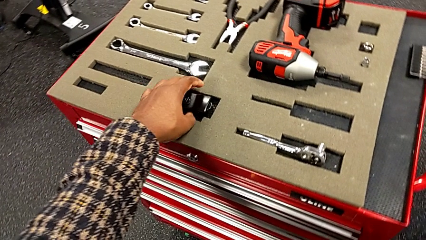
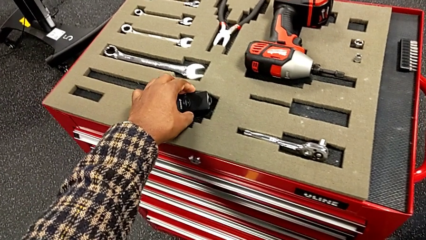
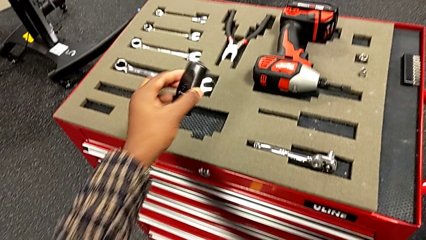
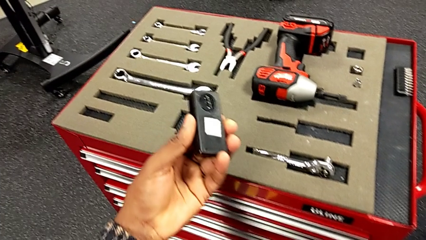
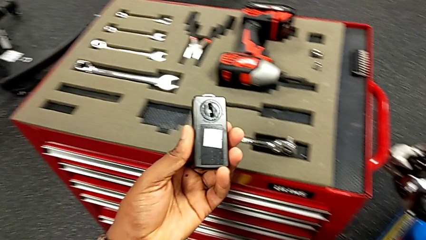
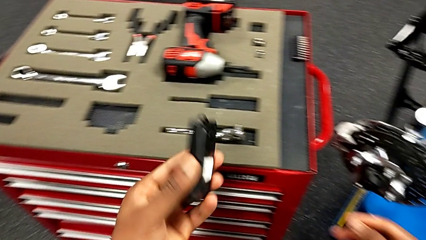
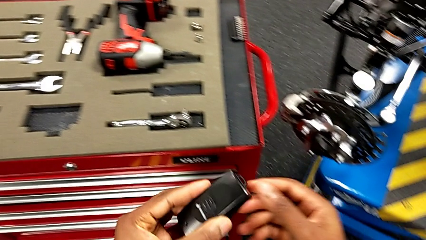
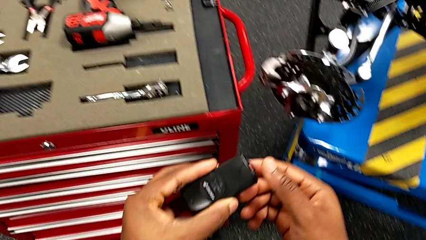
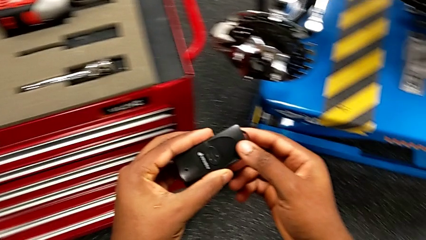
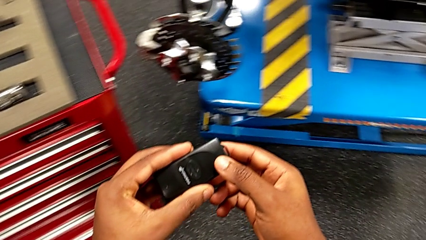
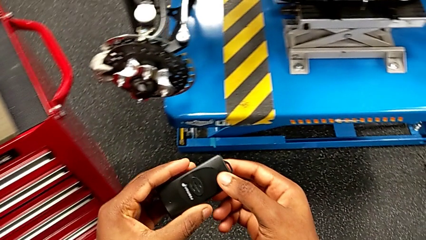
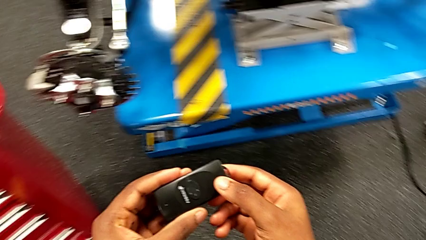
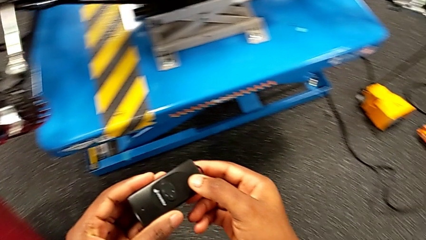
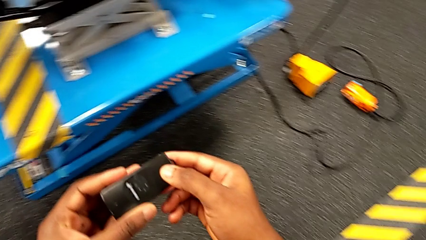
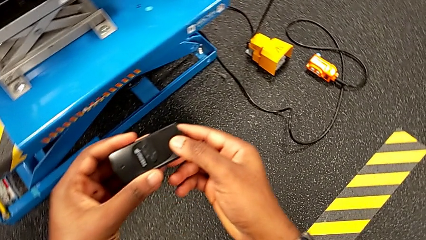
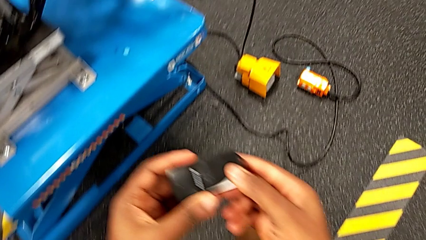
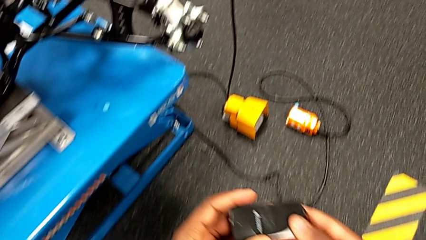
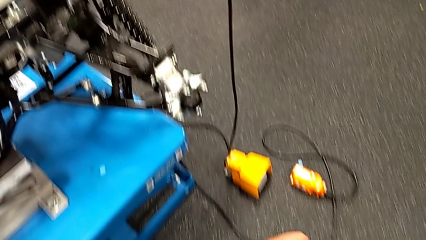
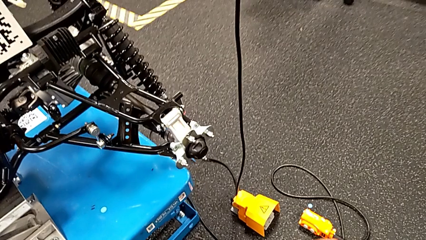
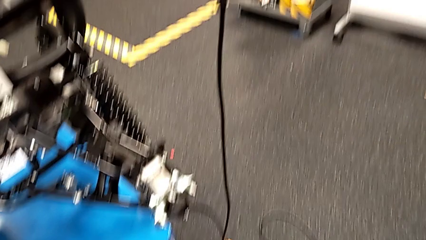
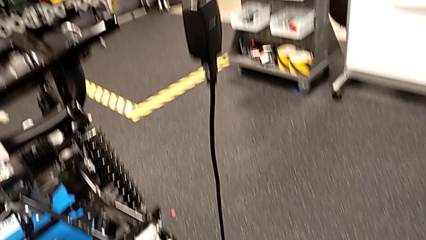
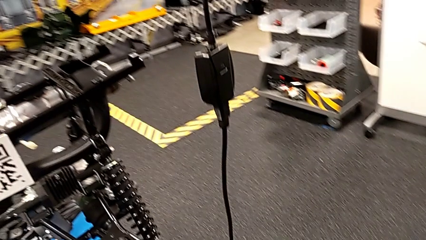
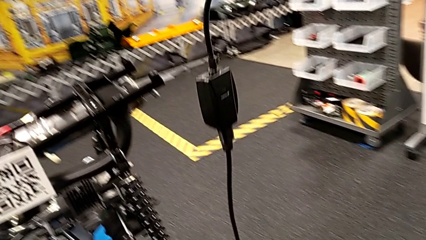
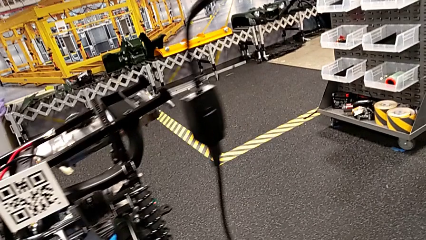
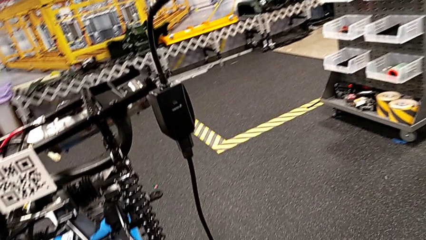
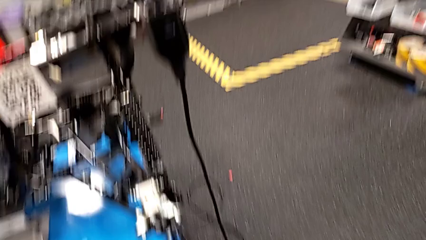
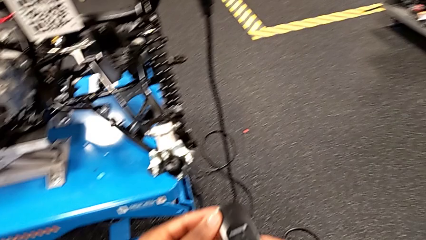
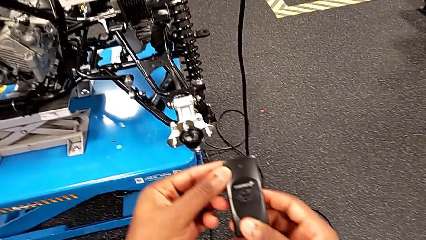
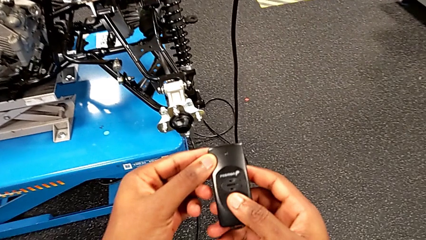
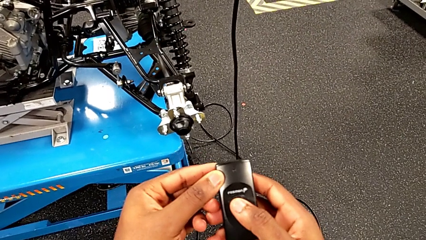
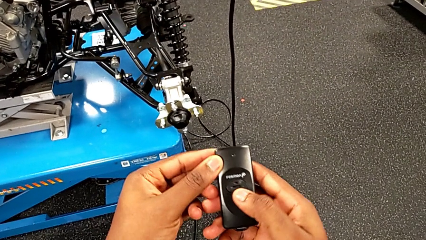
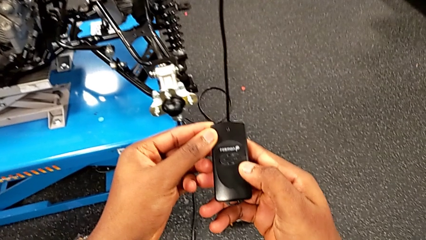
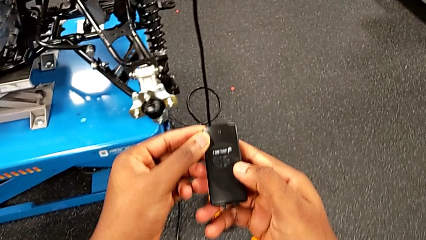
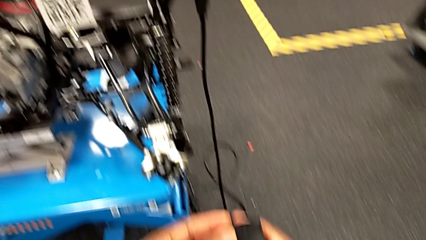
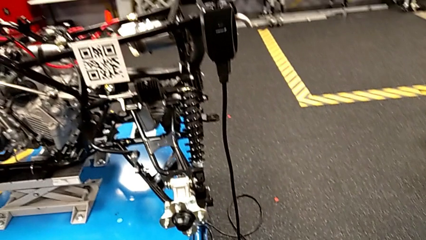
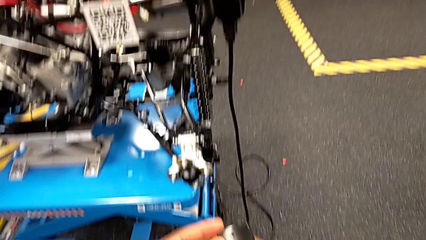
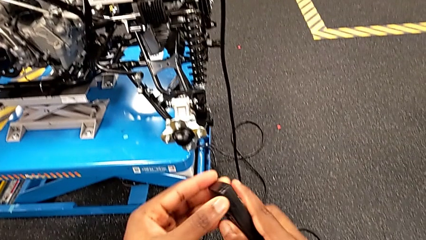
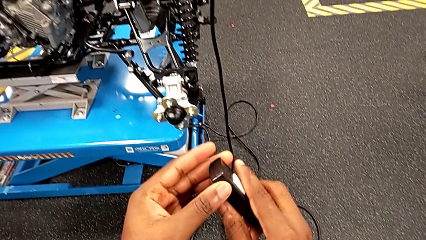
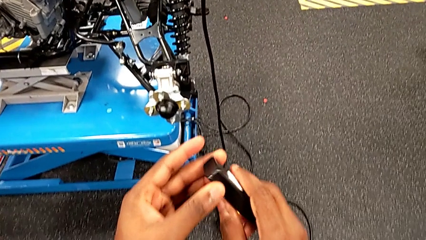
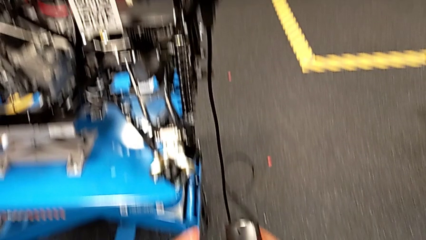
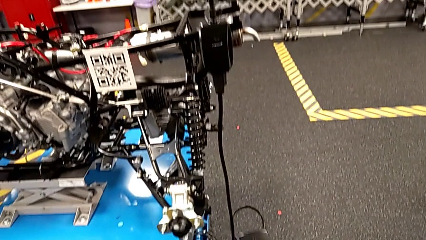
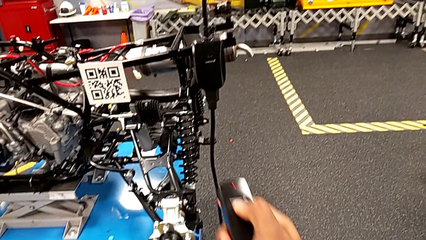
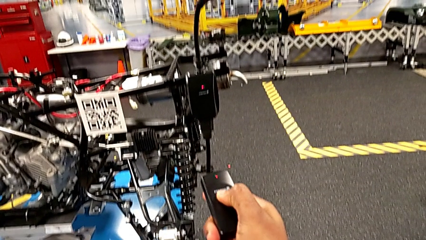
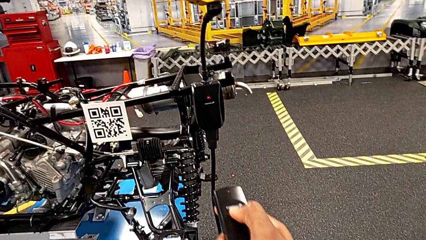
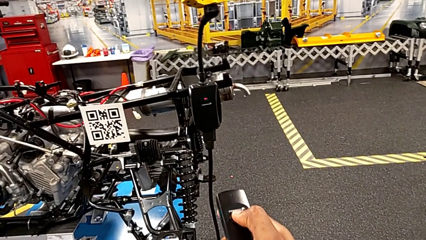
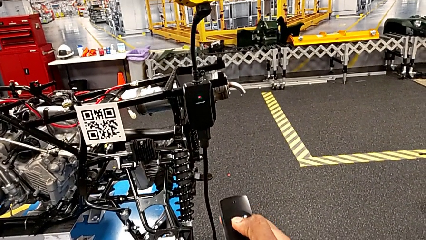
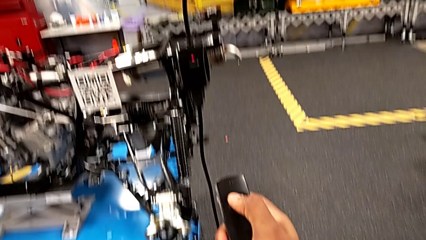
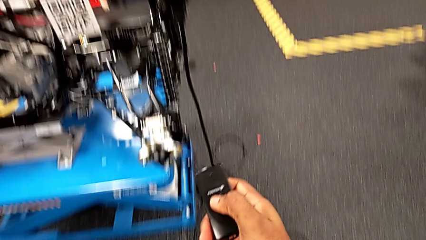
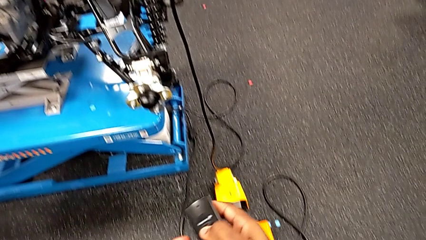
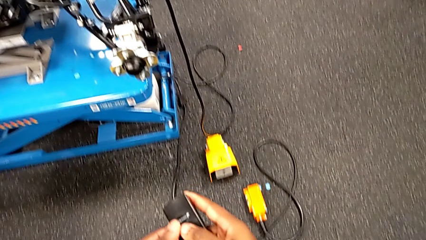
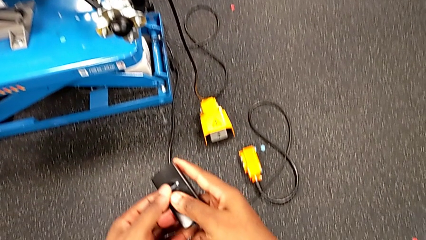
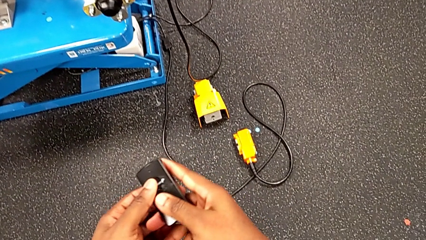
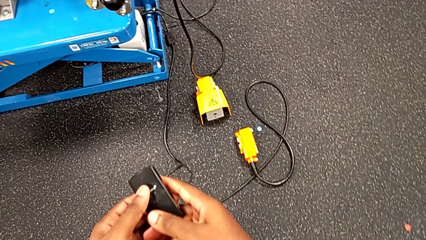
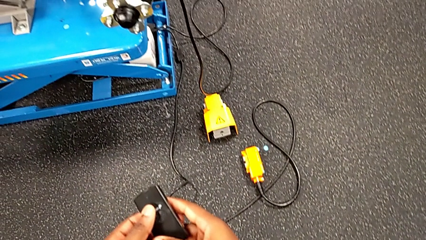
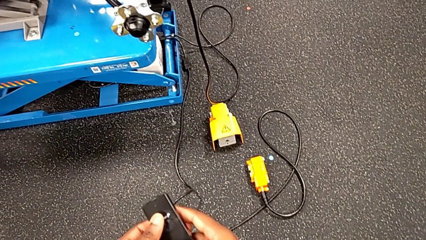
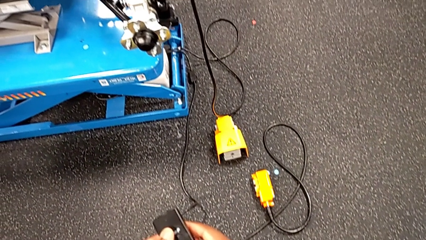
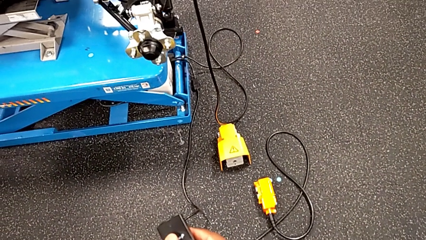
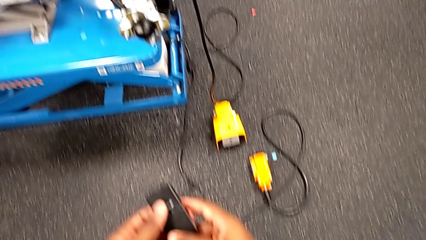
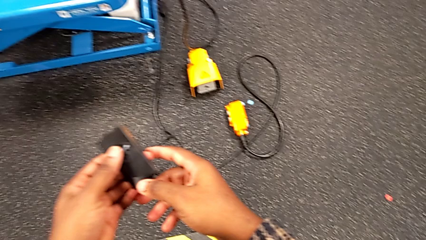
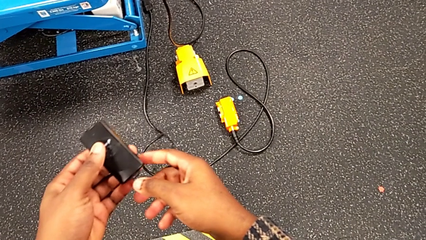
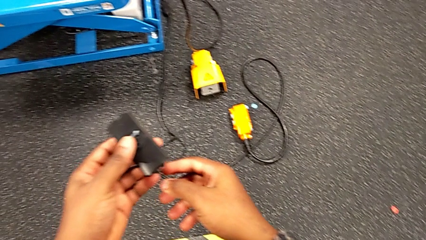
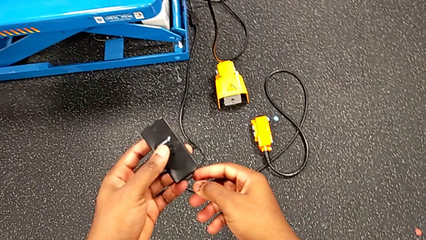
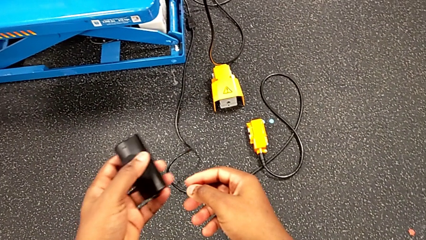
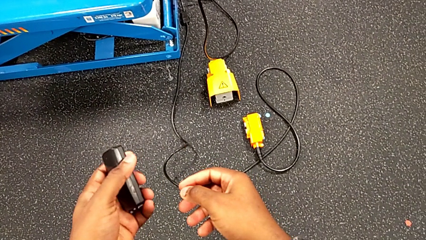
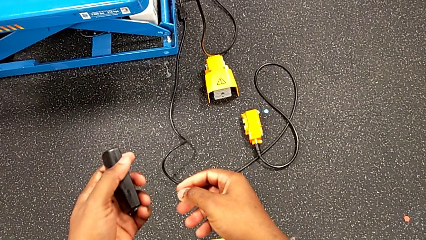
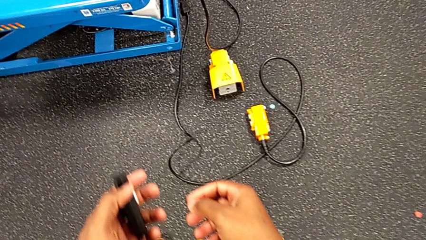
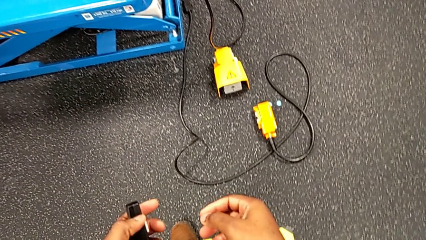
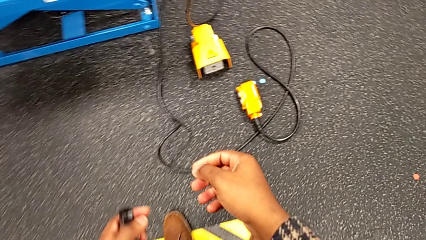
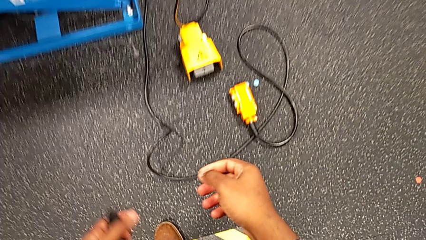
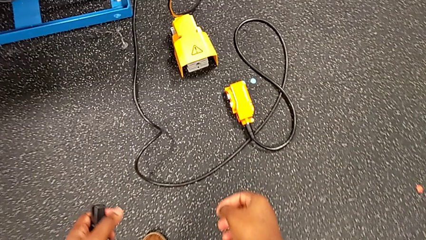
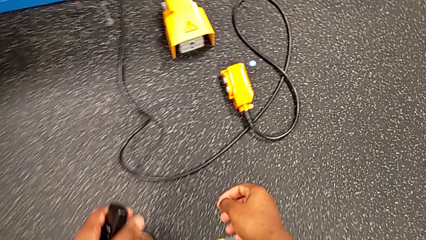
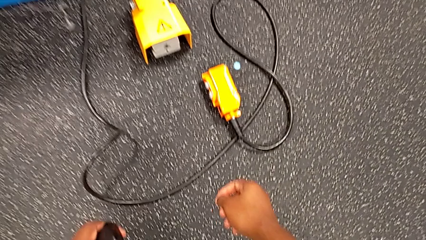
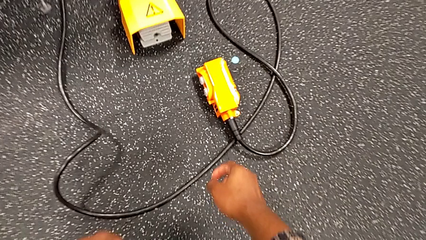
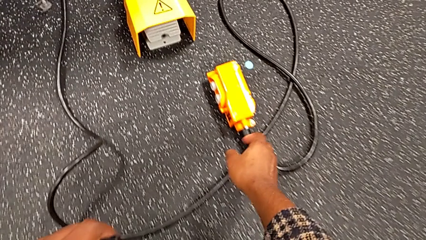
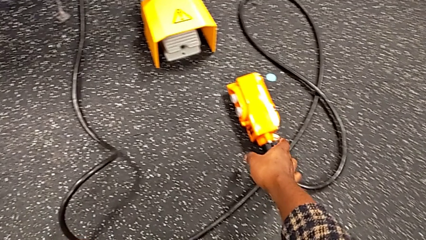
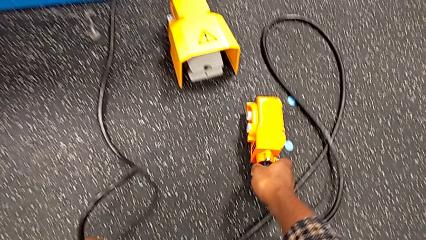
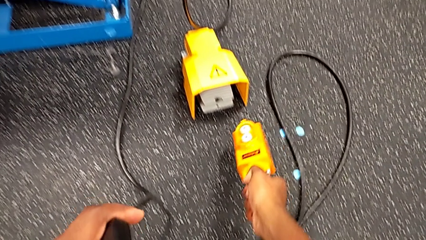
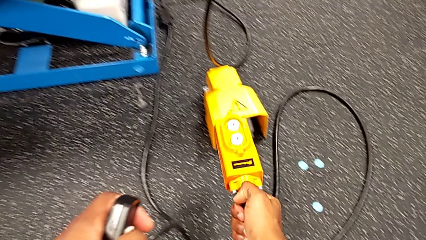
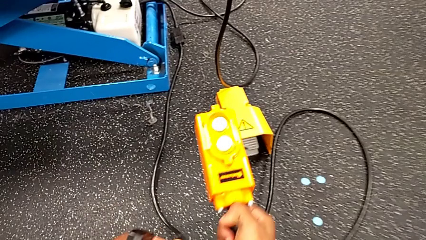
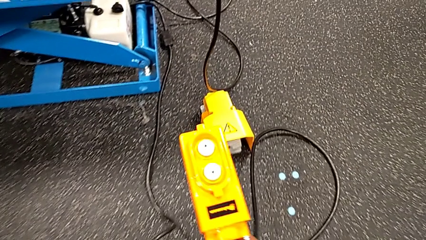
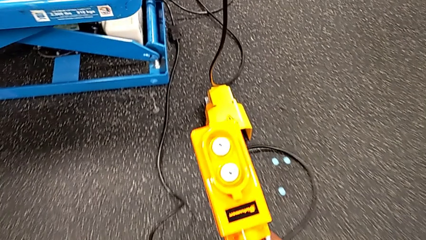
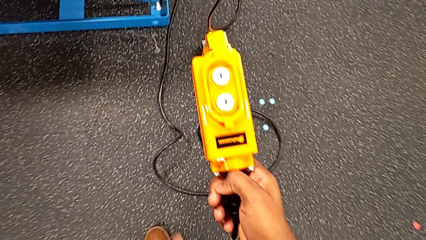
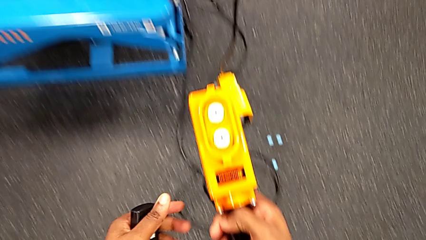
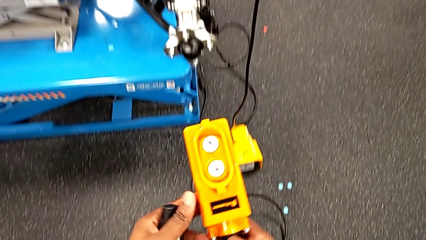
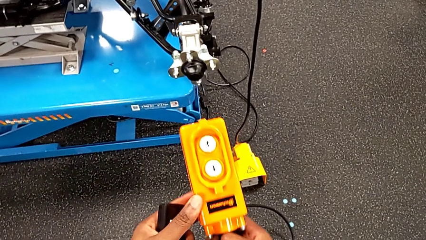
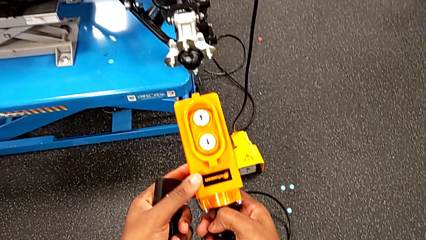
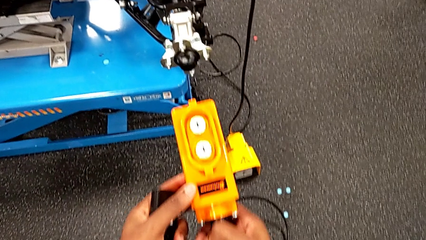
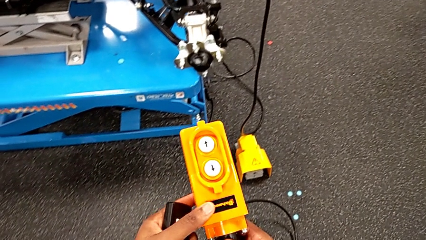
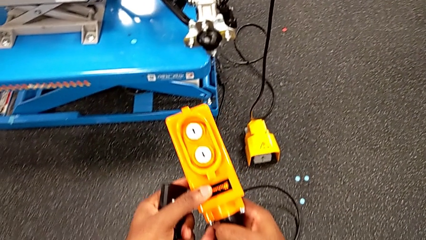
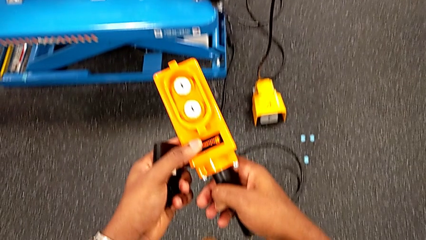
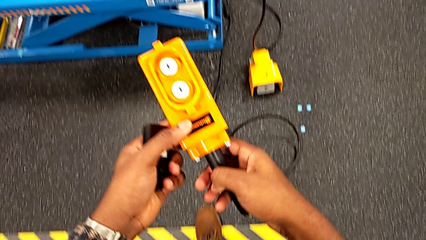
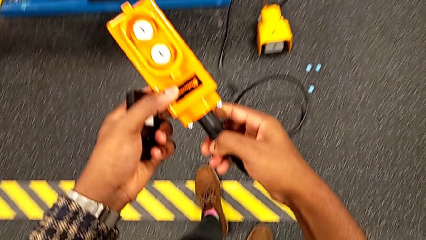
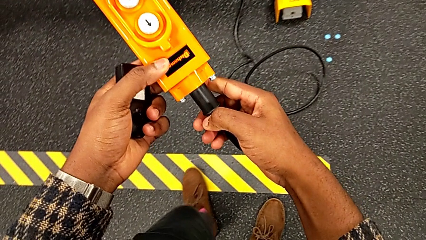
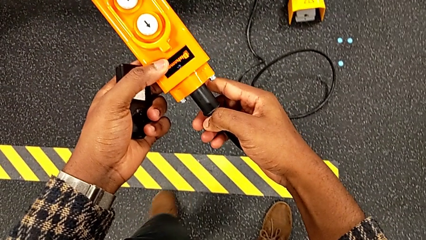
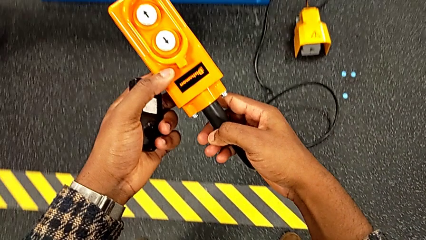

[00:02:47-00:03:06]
The camera wearer is raising the electrical lift table with the remote. They grab the quality control bench, hold the black quality control bench, rotate it, press it, grab the remote and lift it.
